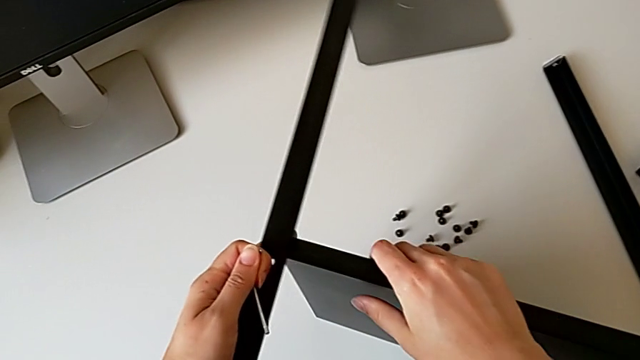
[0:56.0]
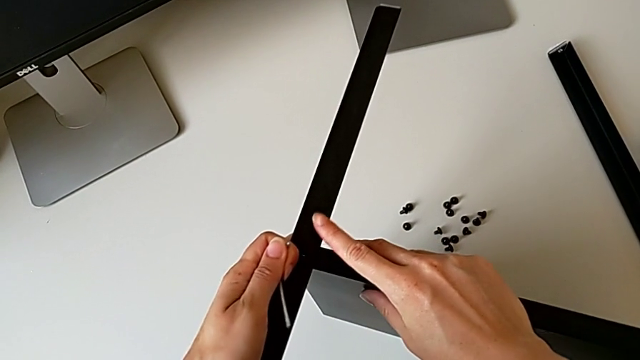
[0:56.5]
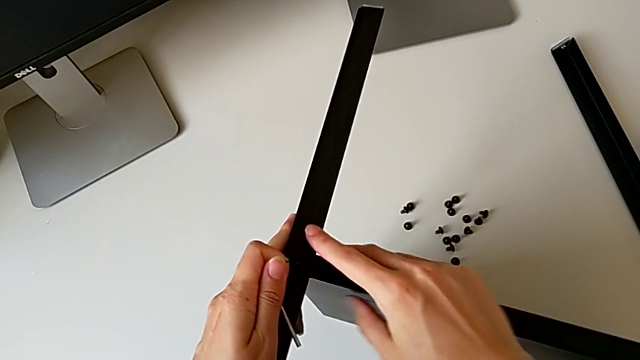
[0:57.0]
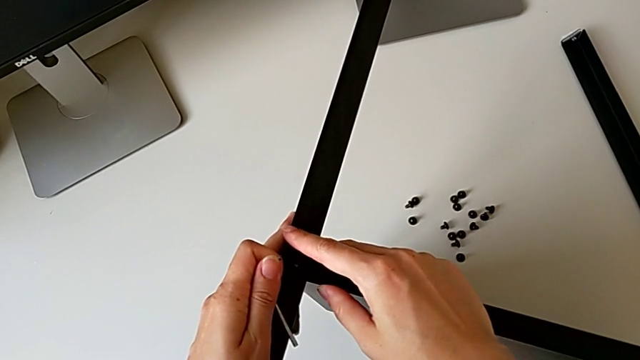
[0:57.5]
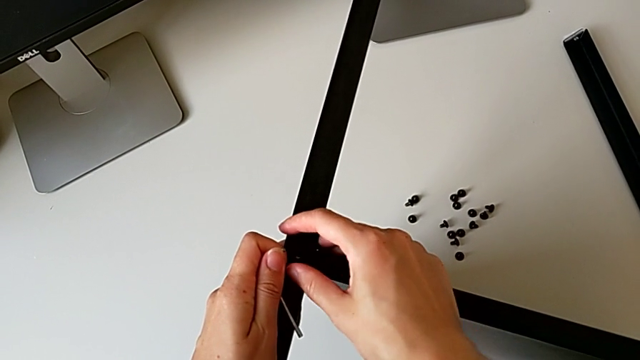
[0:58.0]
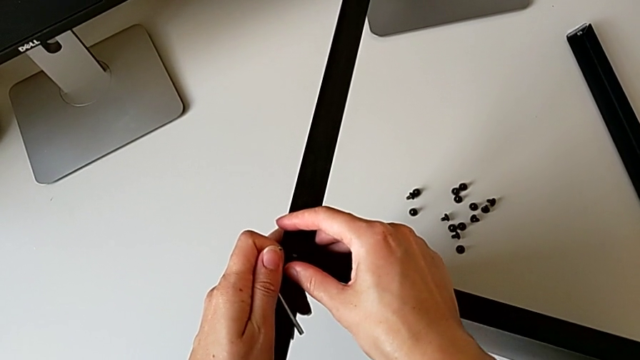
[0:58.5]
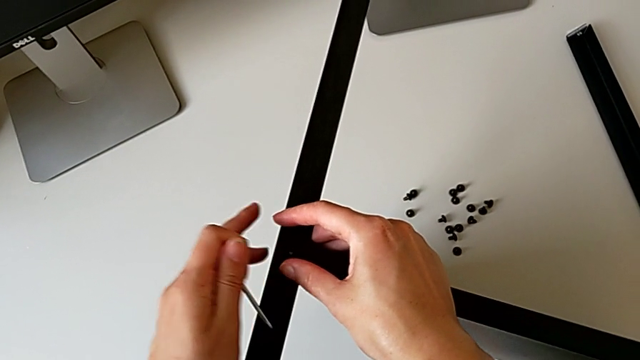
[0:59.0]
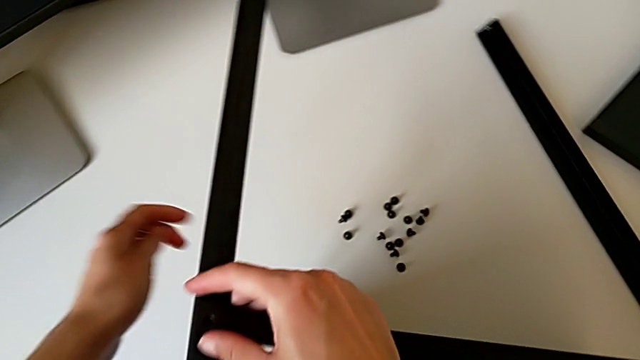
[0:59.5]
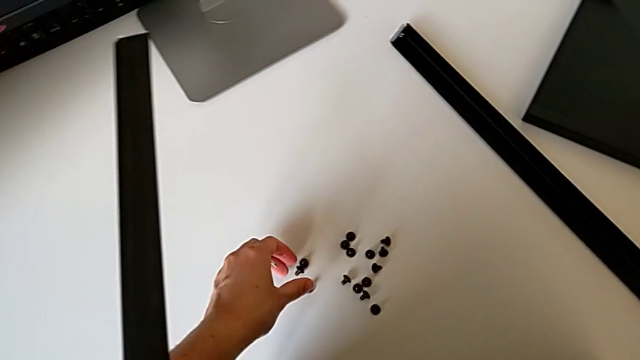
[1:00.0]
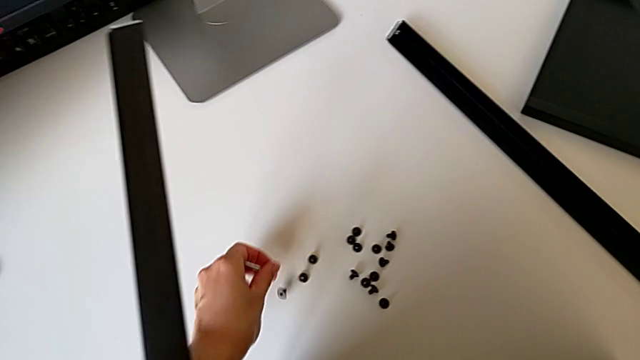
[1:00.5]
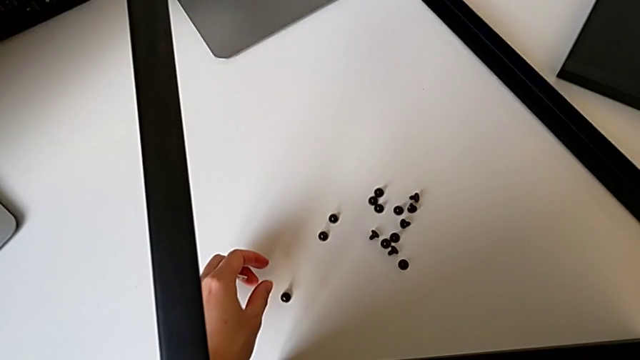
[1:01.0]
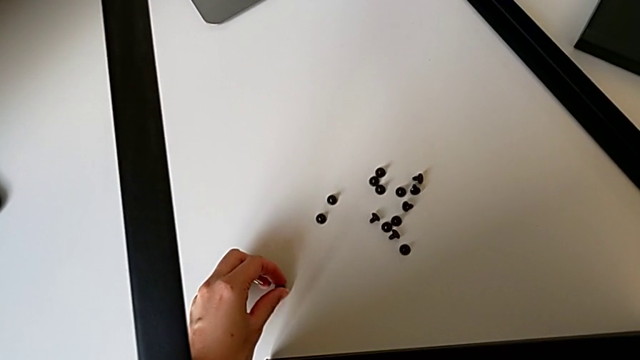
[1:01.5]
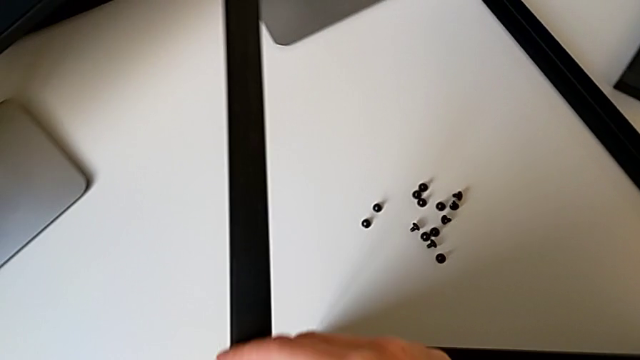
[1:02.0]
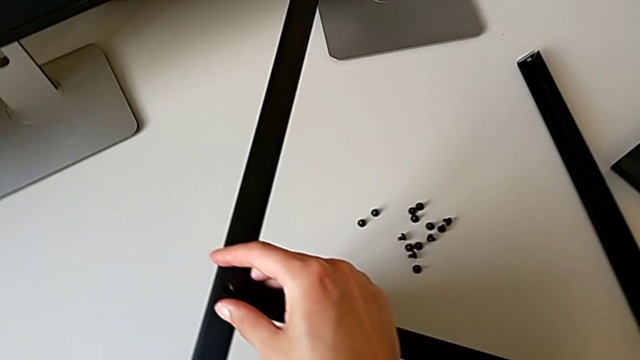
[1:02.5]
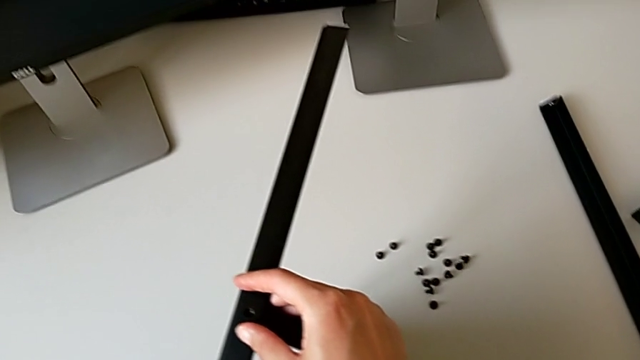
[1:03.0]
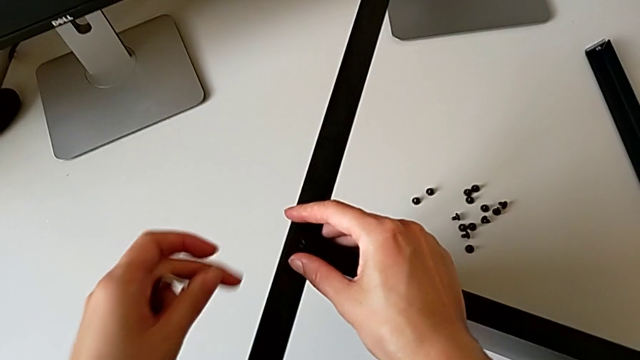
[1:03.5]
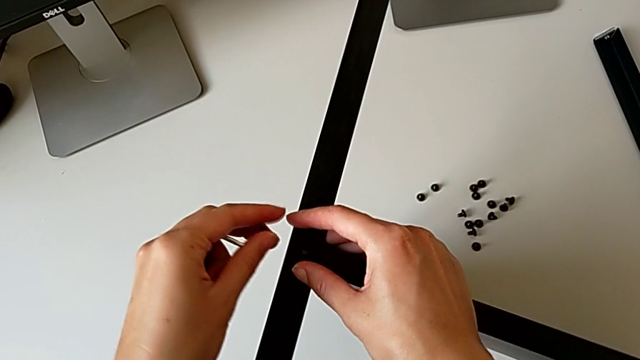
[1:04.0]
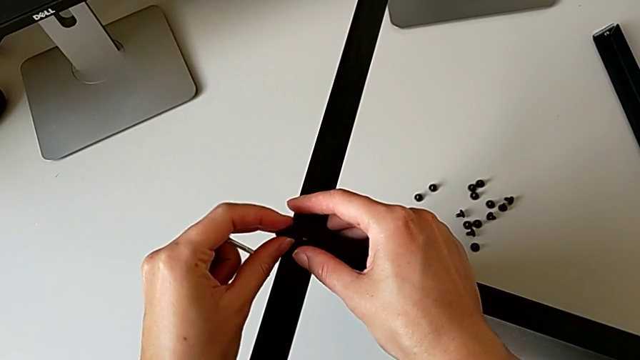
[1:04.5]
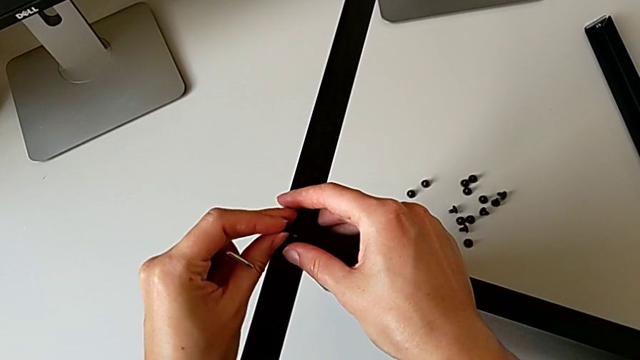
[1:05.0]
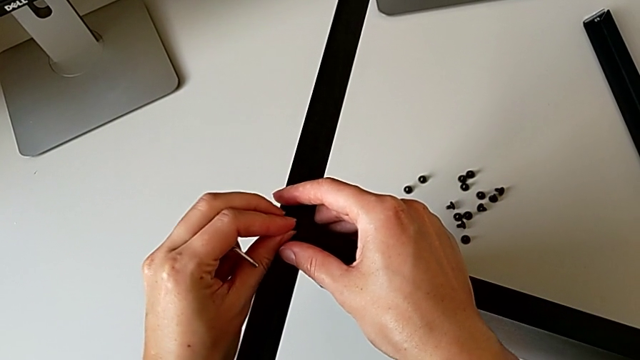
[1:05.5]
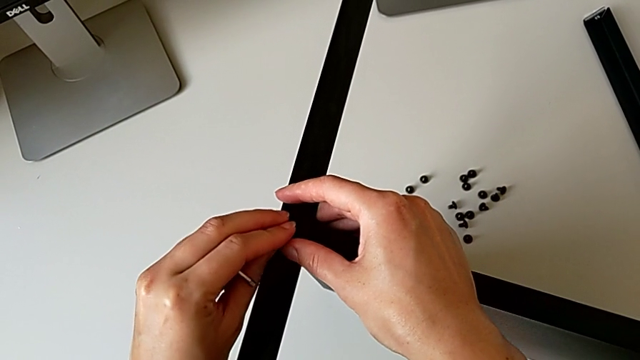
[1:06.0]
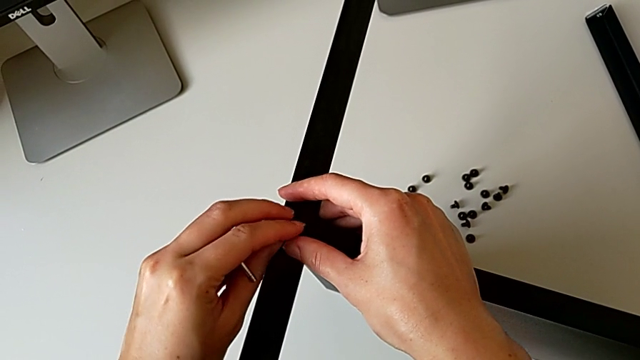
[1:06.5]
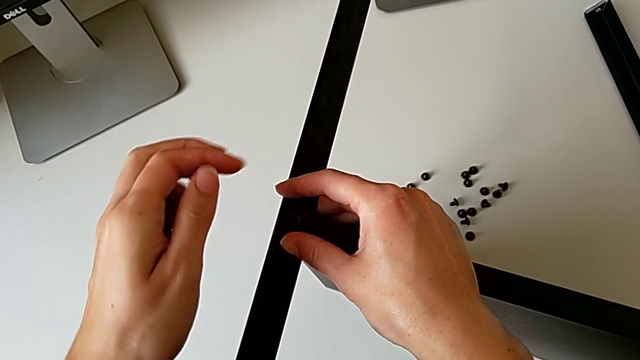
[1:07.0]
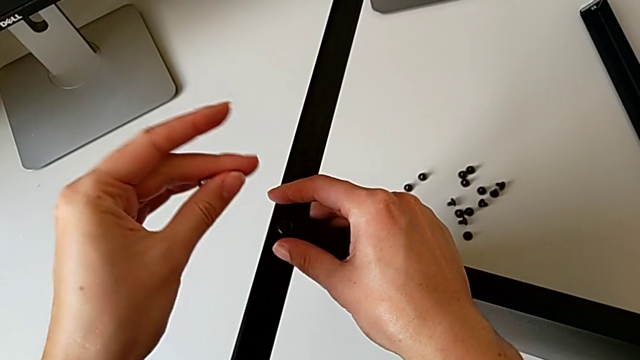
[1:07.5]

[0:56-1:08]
The camera wearer is screwing the second leg onto the shelf. They align the leg, approach the hex socket head, grab it, approach the nightstand, align the hex socket head, insert it and rotate the Allen wrench.

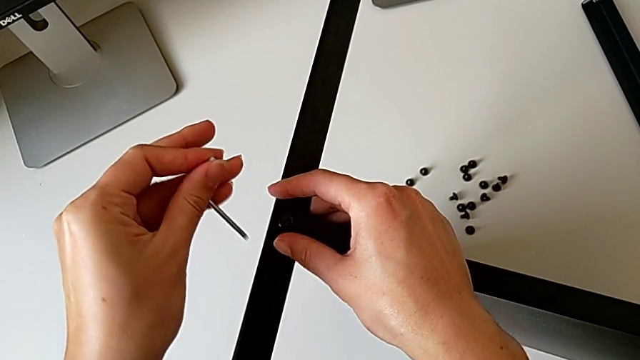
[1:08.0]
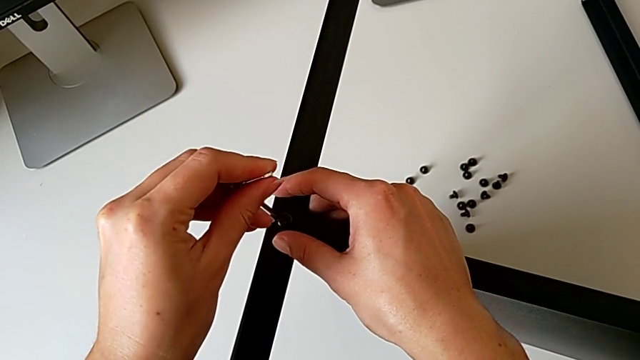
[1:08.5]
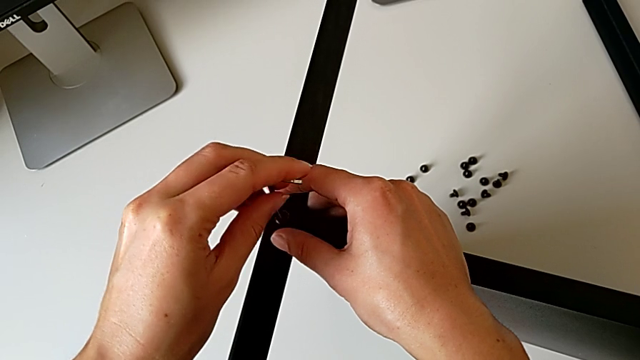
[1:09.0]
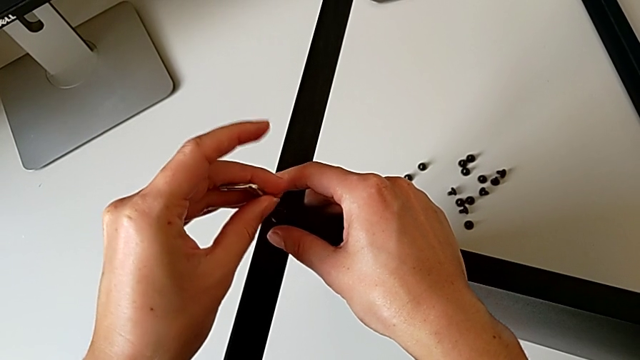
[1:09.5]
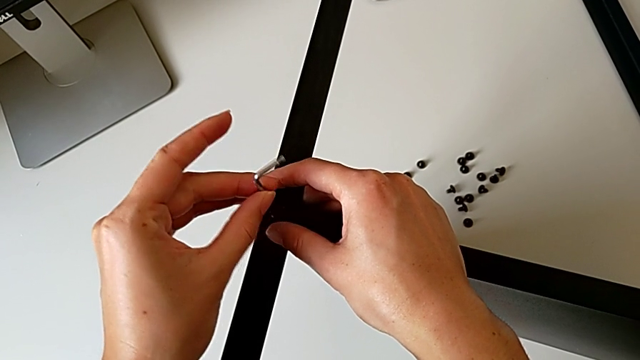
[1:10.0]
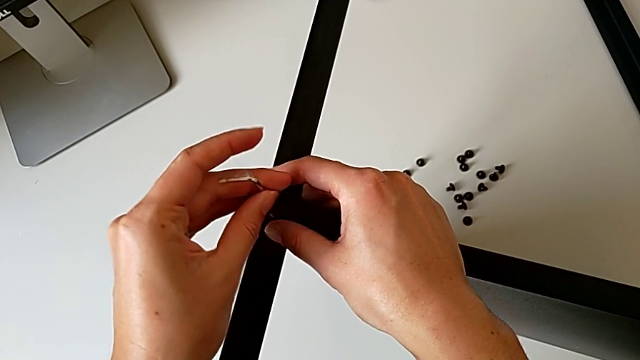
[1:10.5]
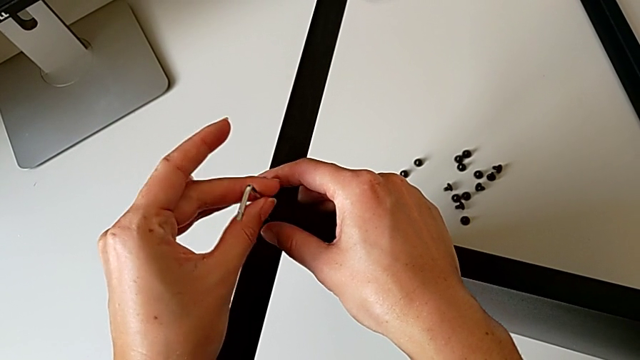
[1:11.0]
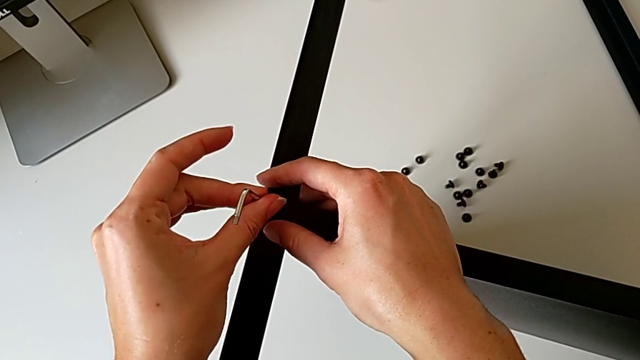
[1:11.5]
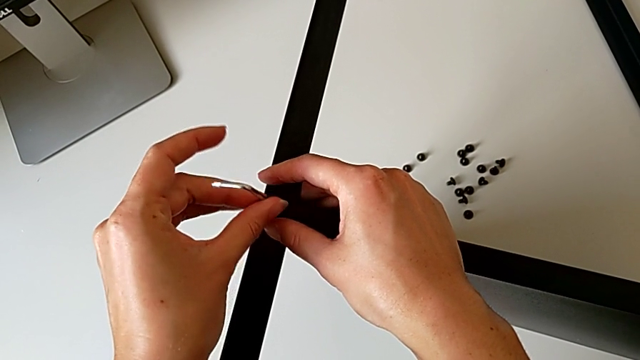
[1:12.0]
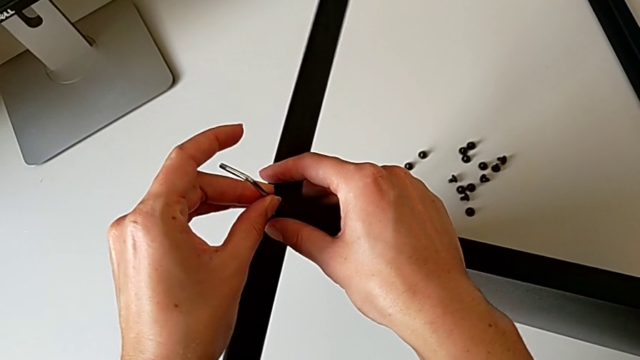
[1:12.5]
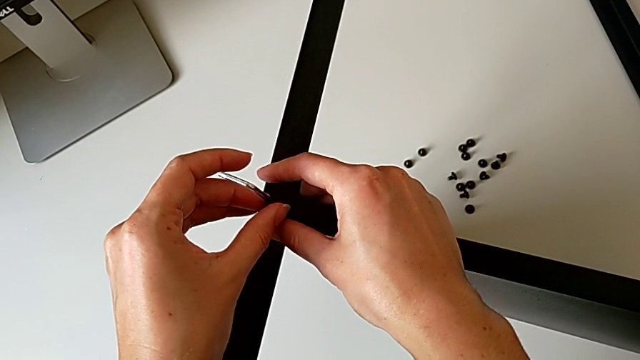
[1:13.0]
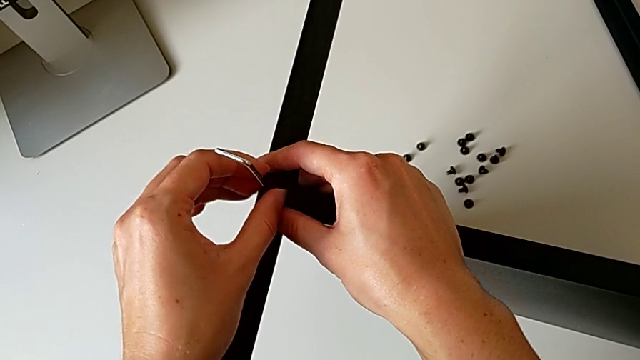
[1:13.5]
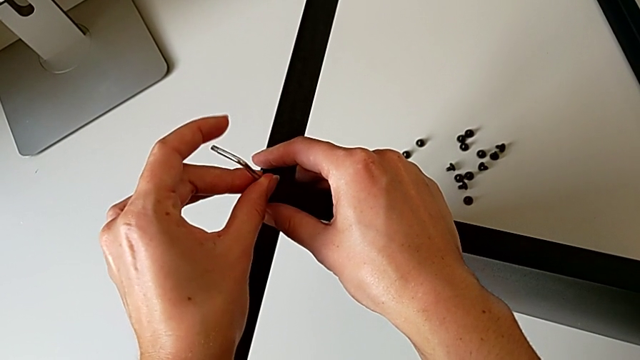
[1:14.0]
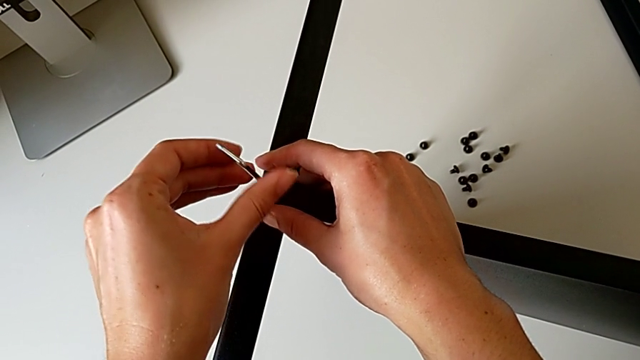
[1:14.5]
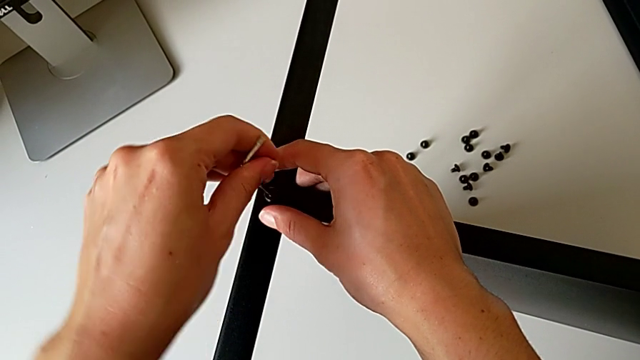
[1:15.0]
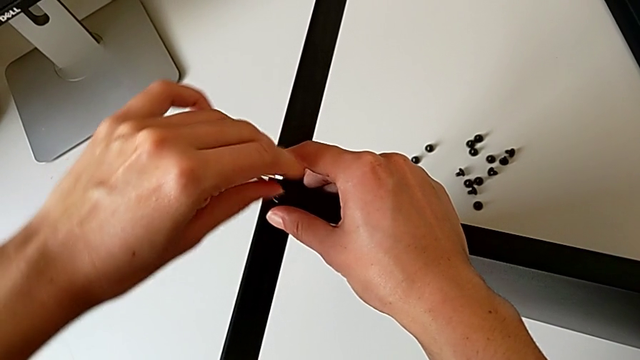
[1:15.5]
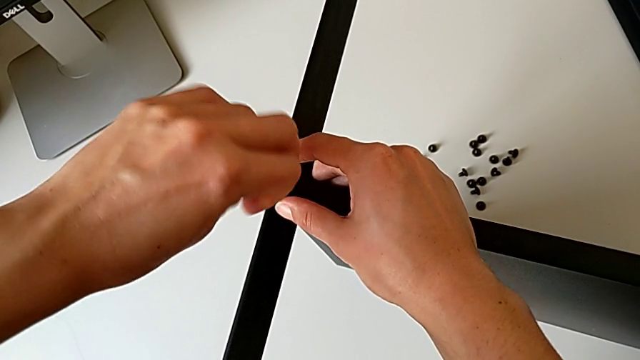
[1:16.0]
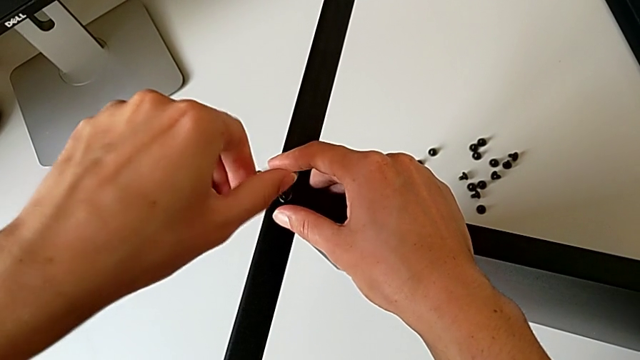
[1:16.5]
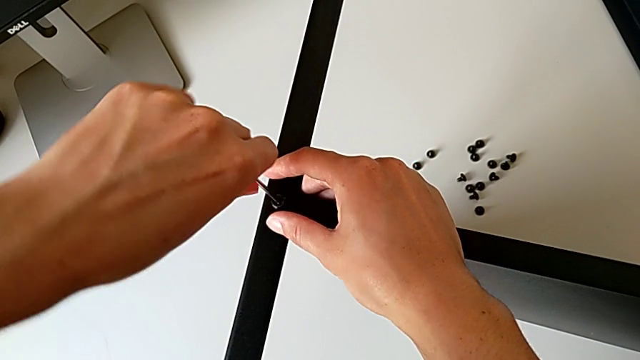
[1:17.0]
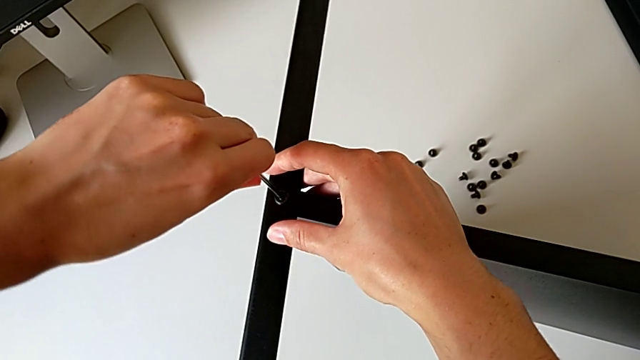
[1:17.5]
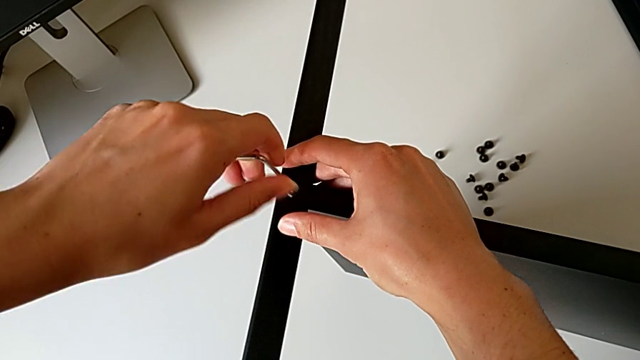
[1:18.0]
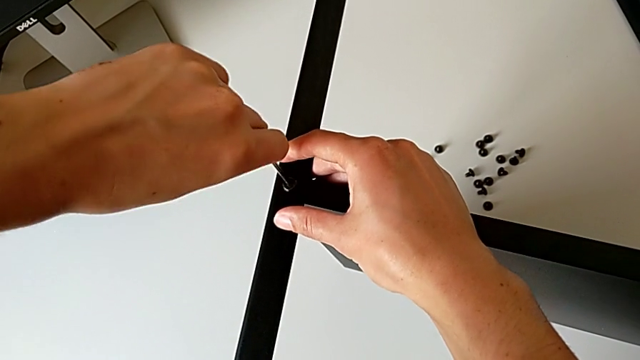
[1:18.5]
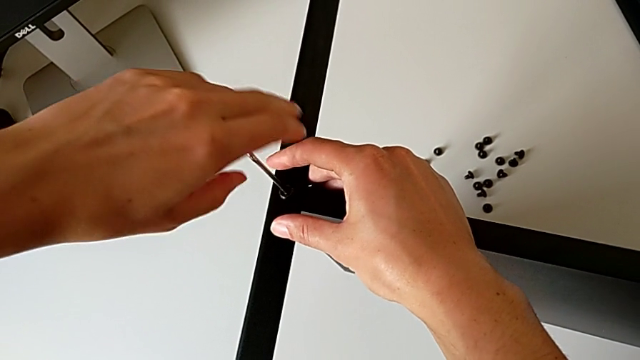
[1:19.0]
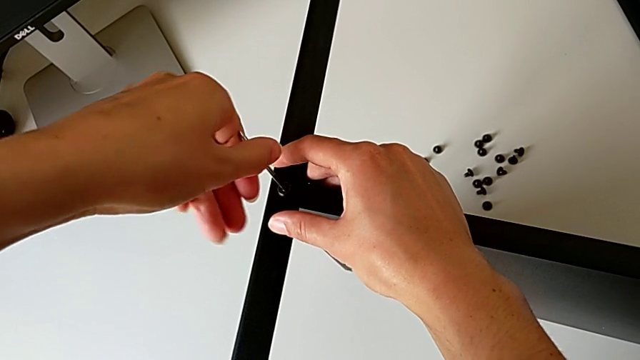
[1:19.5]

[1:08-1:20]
The camera wearer is screwing the second leg onto the shelf. They insert the Allen wrench and begin to screw the hex socket head.
